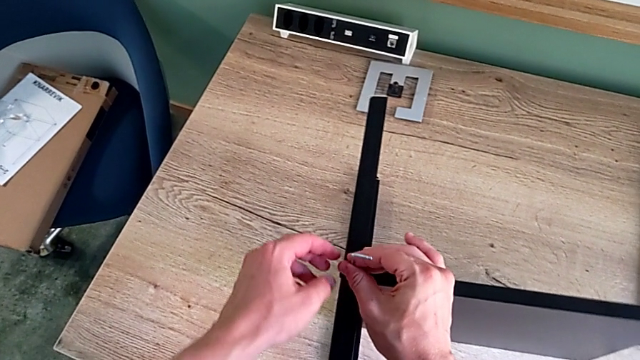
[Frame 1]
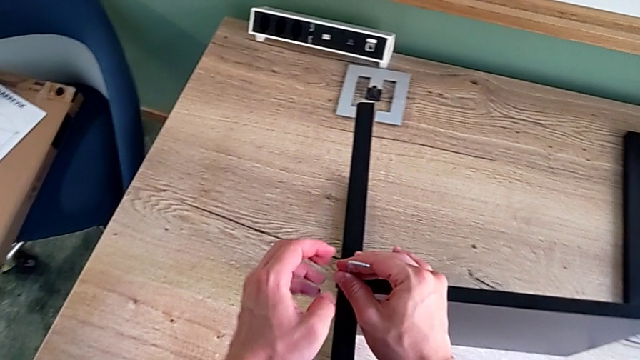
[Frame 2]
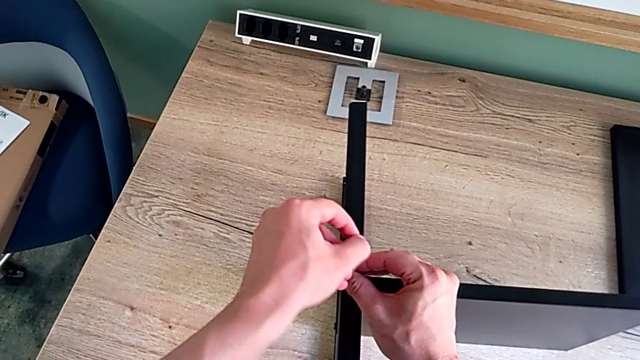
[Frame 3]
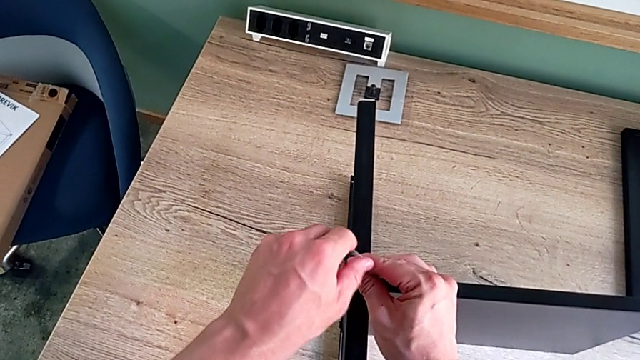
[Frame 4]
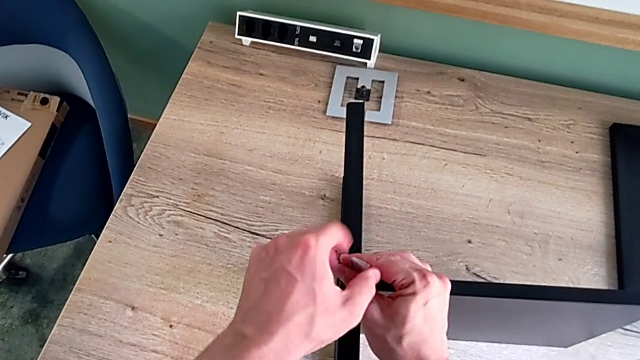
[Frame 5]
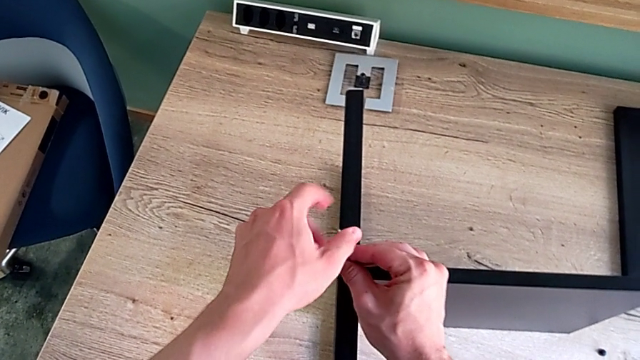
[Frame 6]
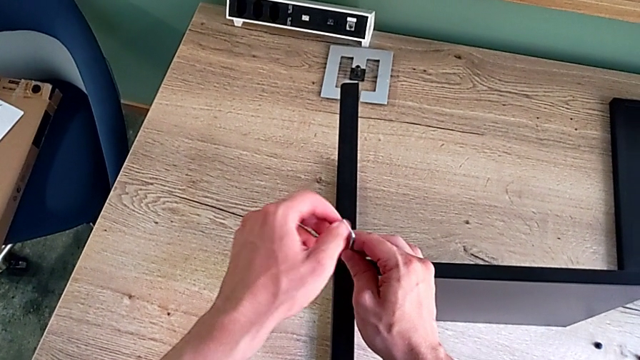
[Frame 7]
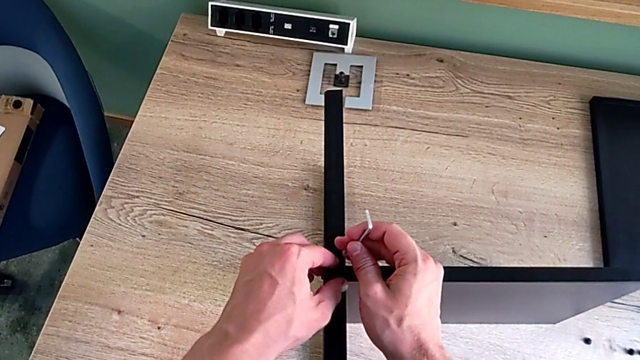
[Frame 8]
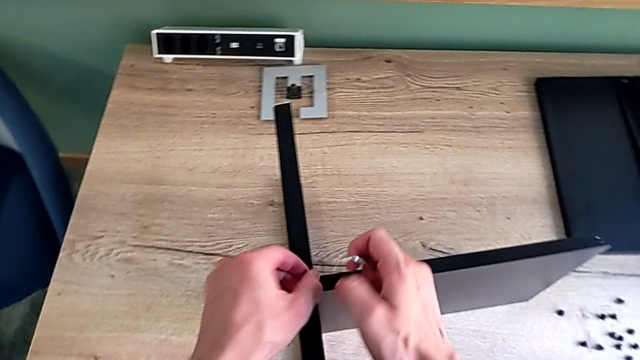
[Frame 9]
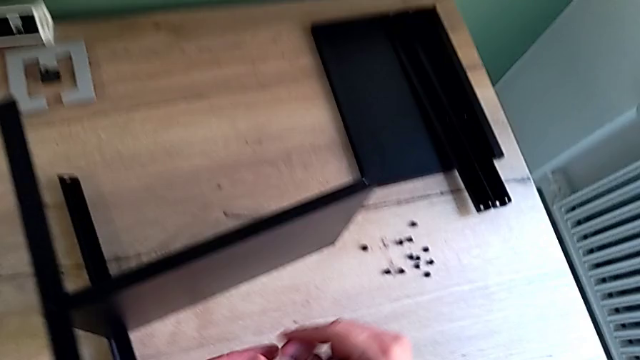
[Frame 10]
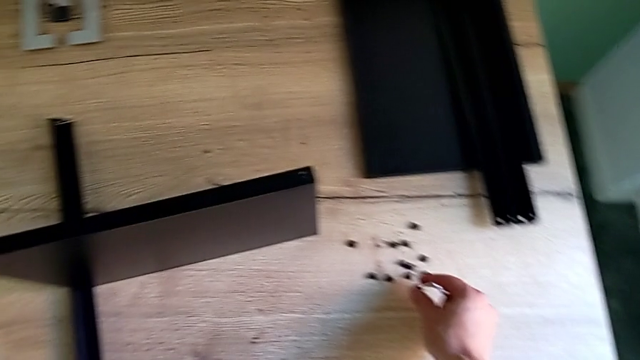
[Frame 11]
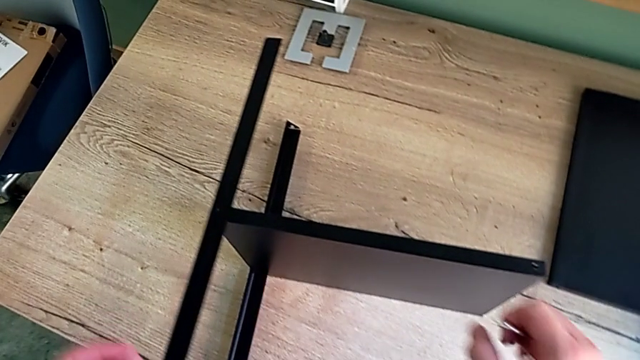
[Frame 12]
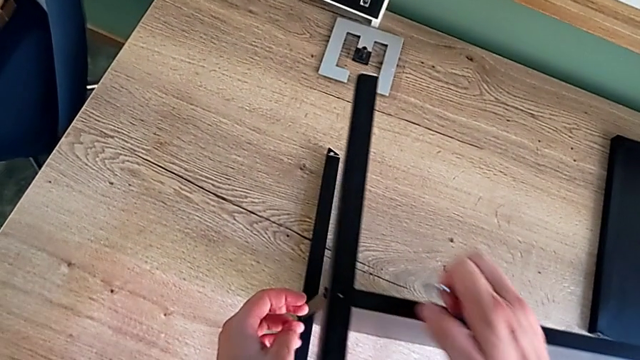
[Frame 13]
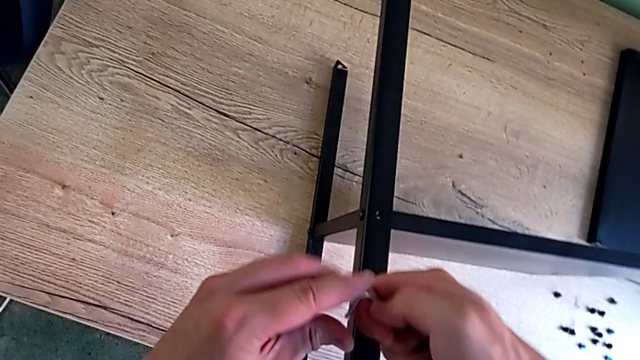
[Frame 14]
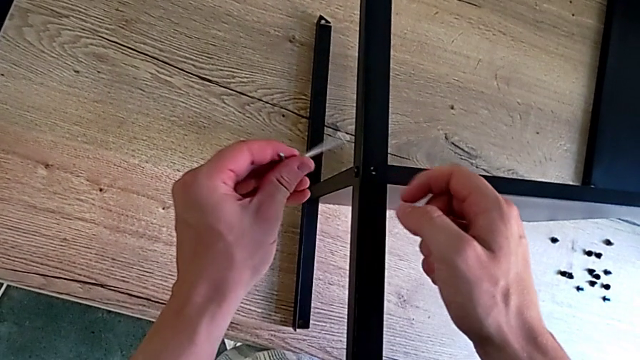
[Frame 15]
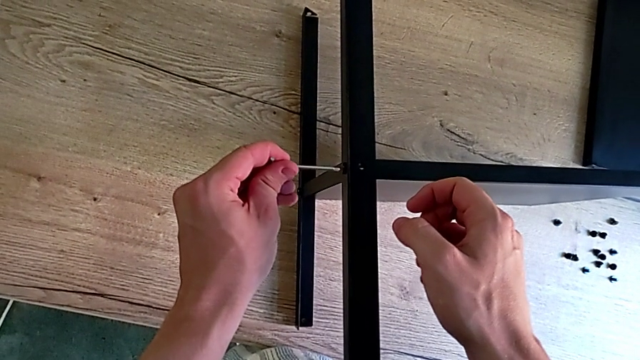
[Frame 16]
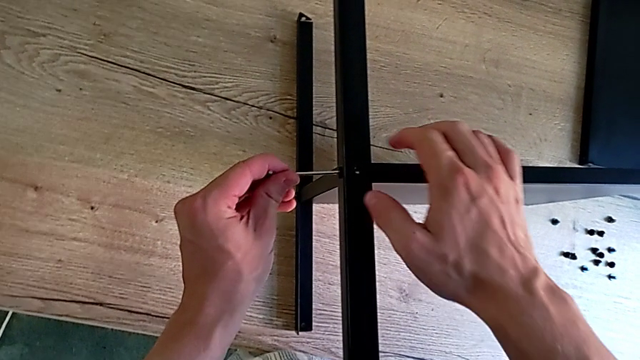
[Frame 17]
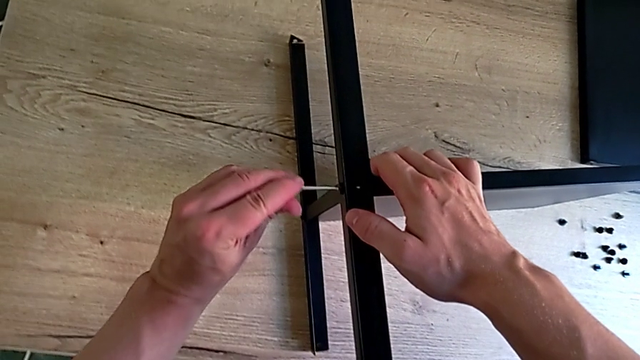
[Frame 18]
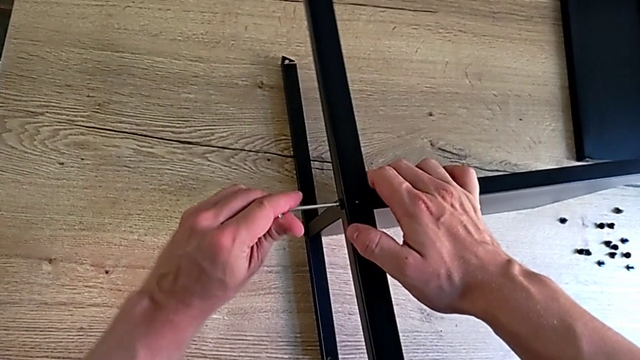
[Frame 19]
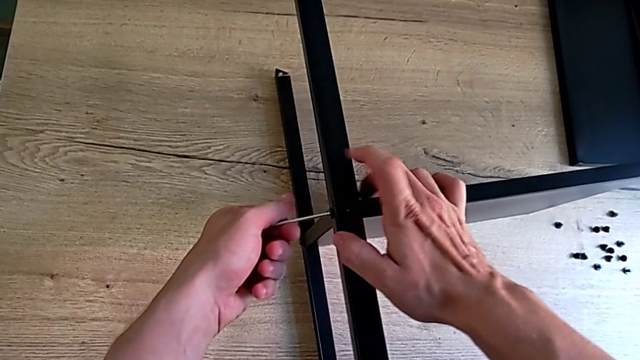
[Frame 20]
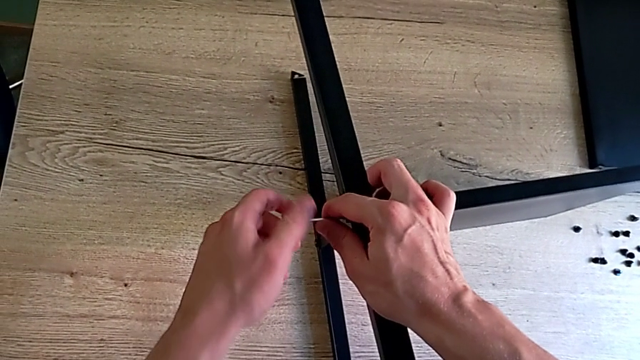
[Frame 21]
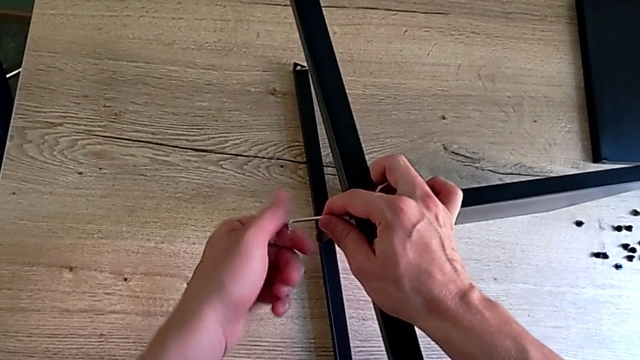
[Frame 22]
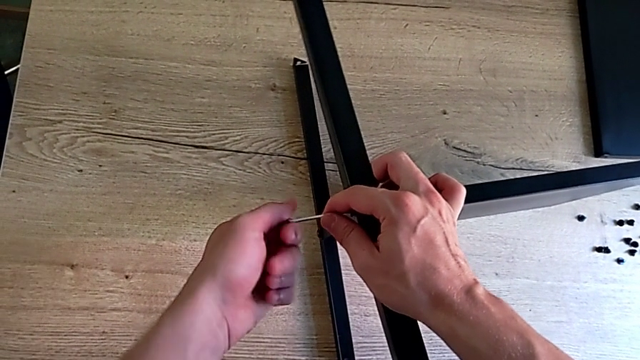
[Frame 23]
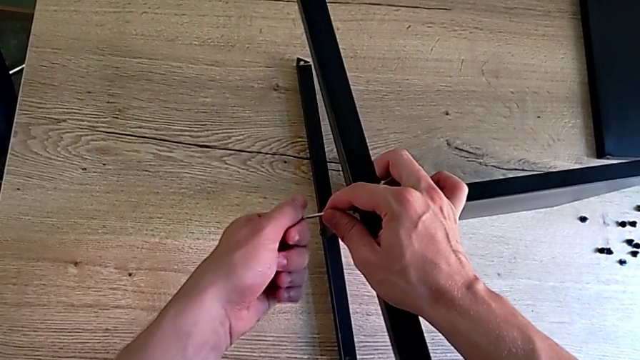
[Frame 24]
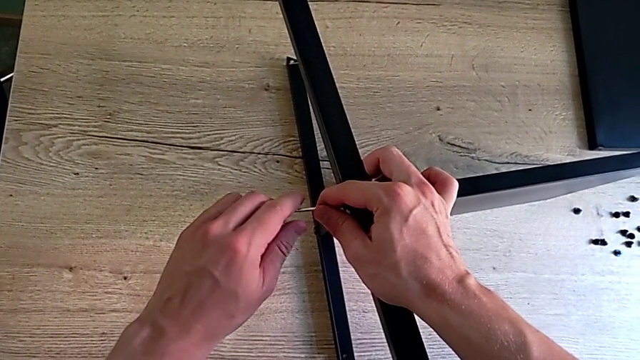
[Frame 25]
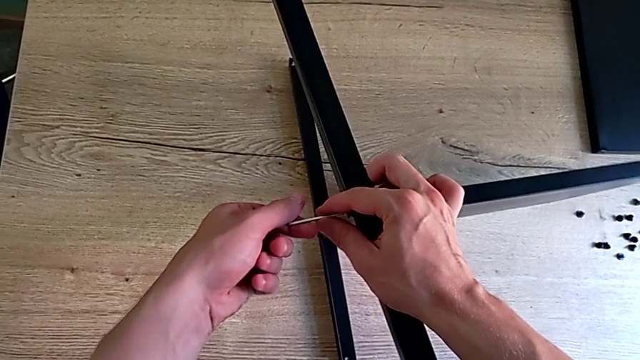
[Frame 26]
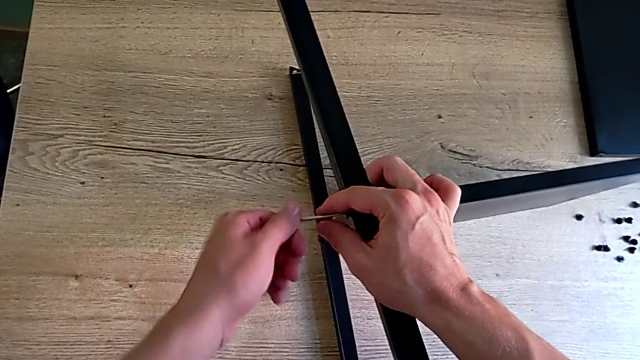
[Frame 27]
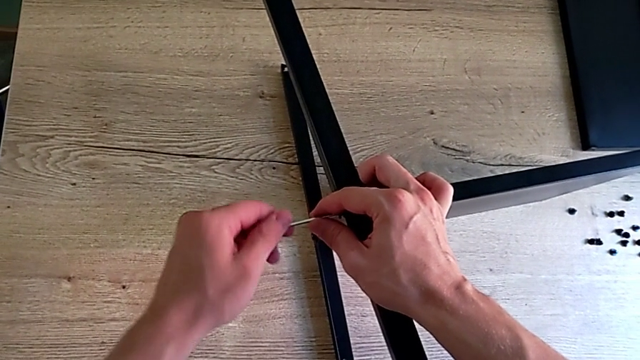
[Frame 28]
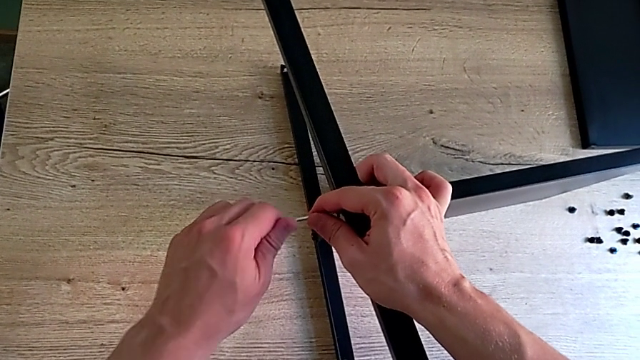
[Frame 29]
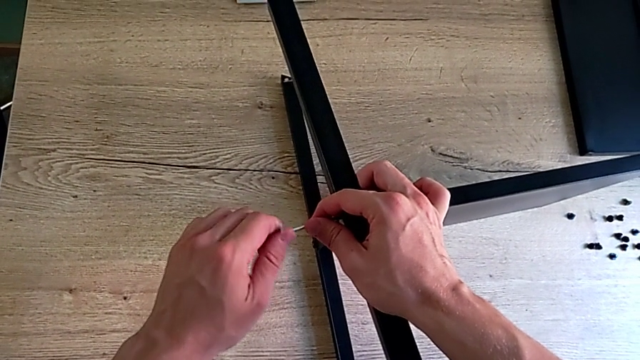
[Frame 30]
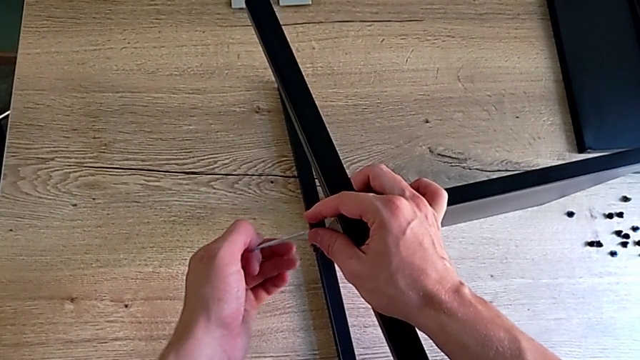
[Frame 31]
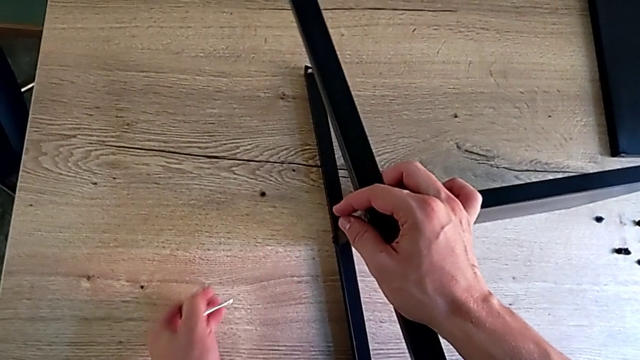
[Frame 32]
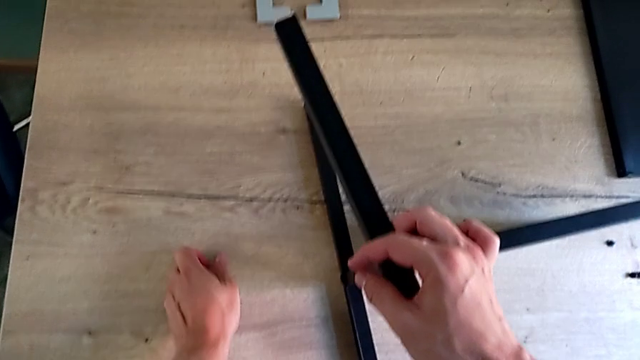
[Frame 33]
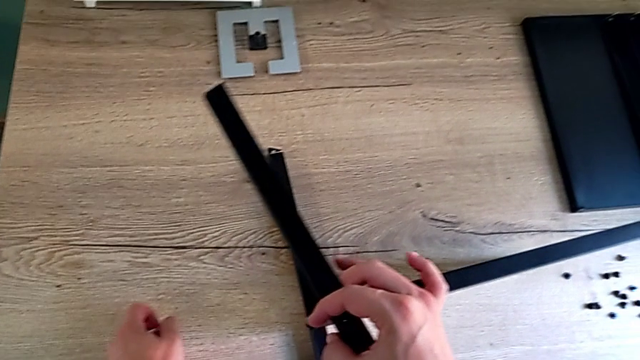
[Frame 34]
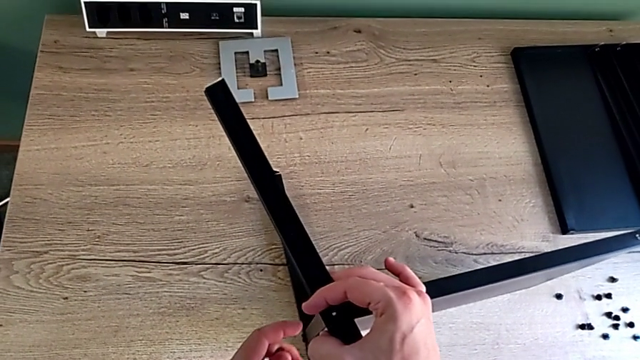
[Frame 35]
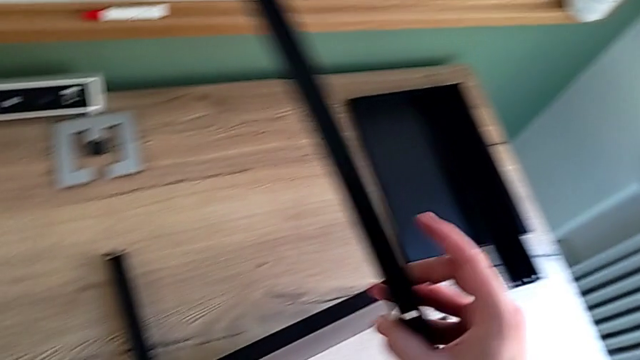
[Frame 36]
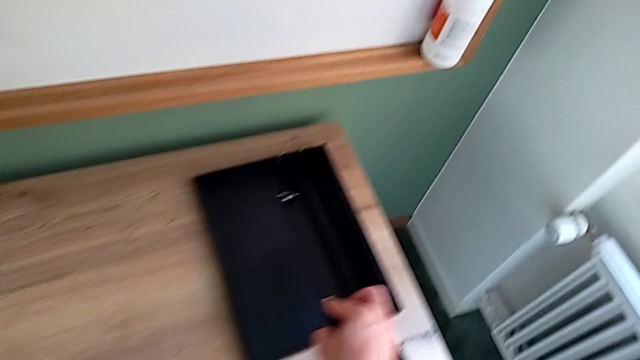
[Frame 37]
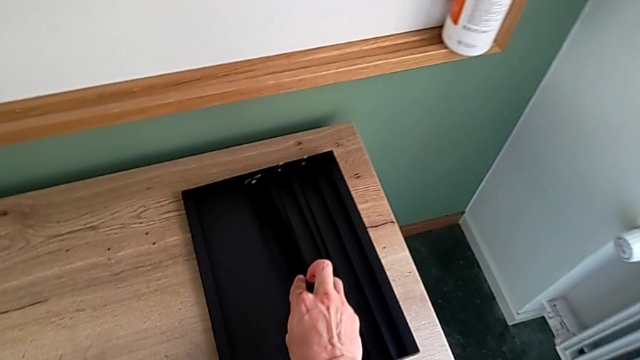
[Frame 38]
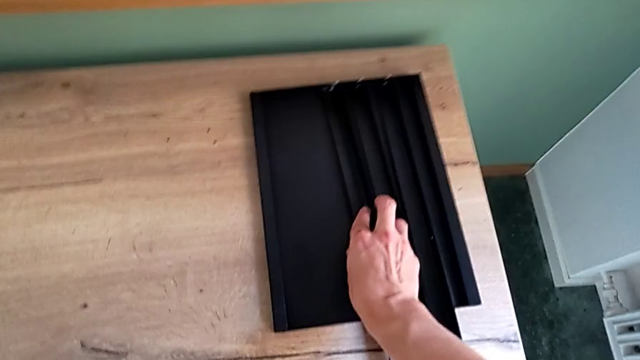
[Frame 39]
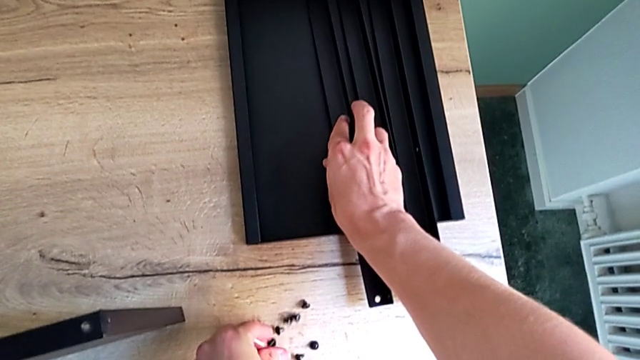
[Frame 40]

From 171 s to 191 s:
The camera wearer is disassembling the third leg of the shelf. They unscrew the hex socket head, withdraw the Allen wrench, disassemble the hex socket head, drop it, rotate the Allen wrench with the right hand, insert it with the left hand, unscrew the hex socket head, disassemble it, withdraw the Allen wrench, wrongly drop the hex socket head, grab it, disassemble the third leg, place it and place the hex socket head.

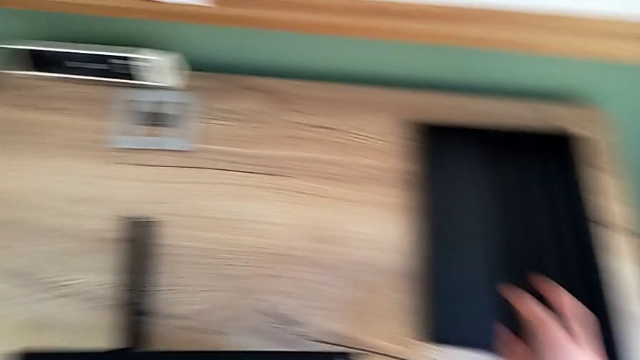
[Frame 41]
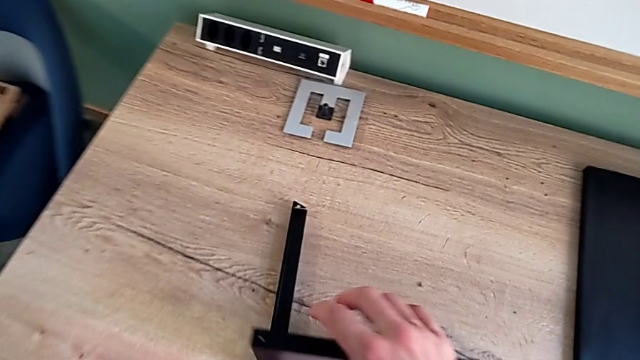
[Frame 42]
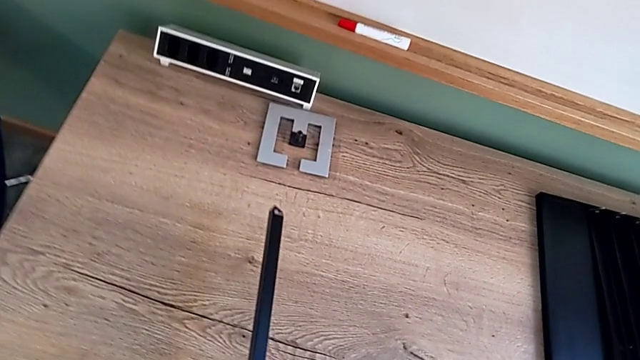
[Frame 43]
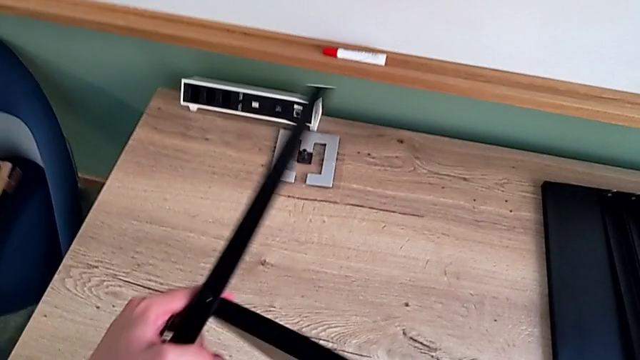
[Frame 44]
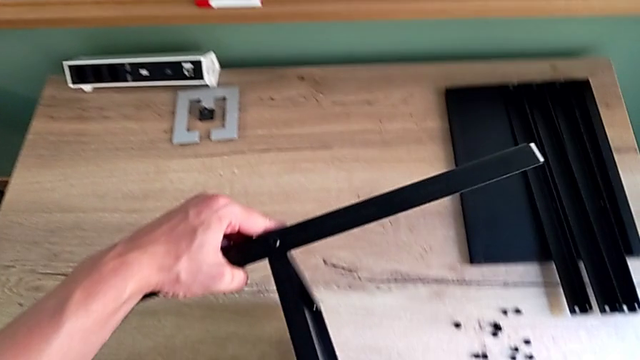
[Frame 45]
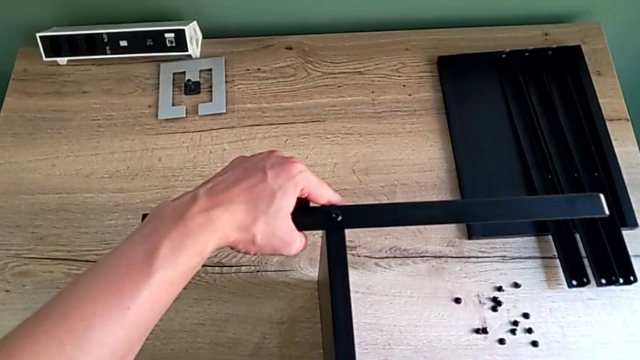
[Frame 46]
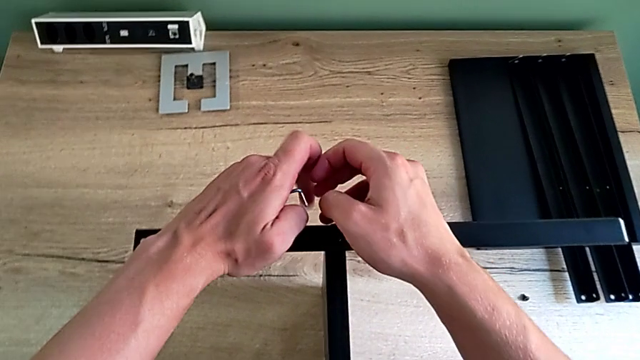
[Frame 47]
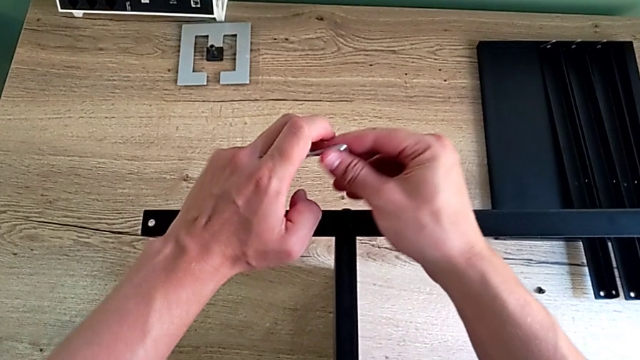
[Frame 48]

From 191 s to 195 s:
The camera wearer is disassembling the fourth leg of the shelf and finishing disassembling. They grab the nightstand, rotate it and rotate the Allen wrench.
